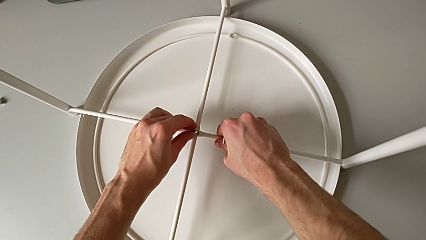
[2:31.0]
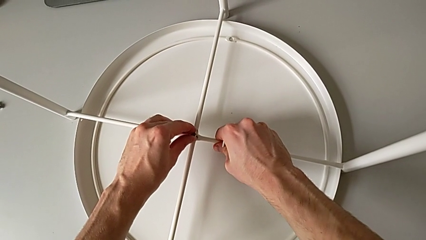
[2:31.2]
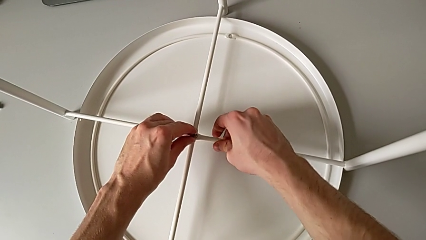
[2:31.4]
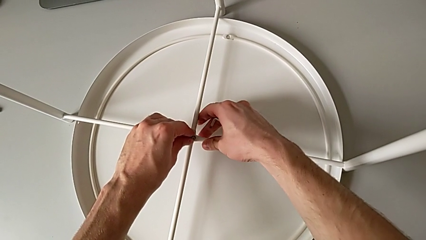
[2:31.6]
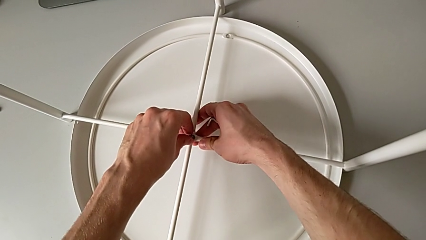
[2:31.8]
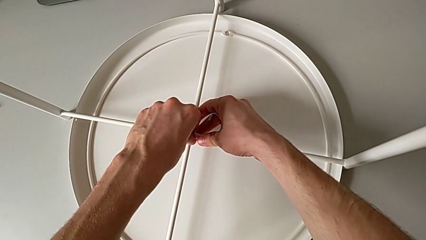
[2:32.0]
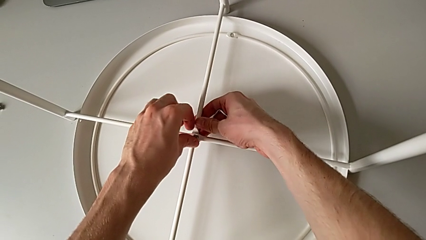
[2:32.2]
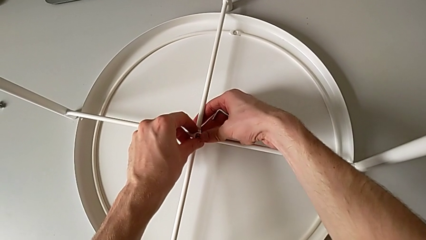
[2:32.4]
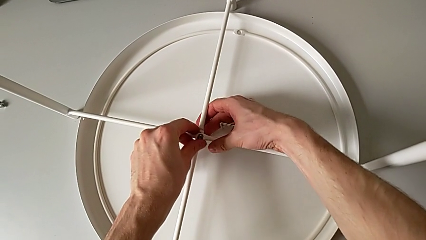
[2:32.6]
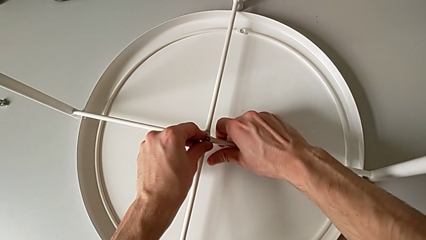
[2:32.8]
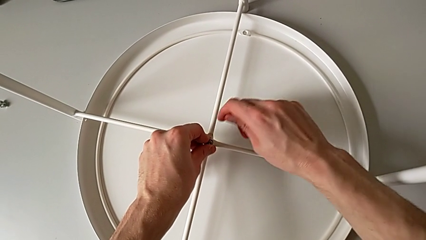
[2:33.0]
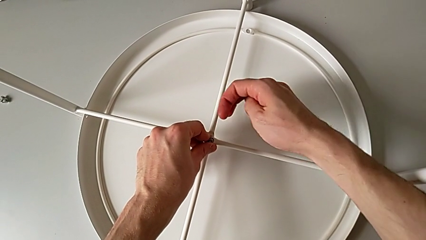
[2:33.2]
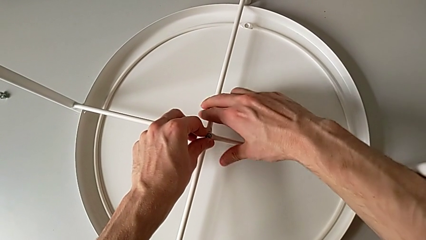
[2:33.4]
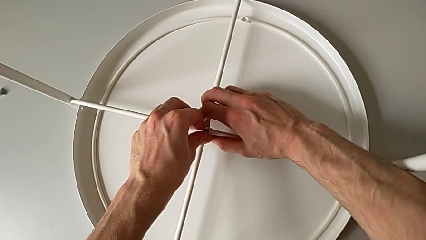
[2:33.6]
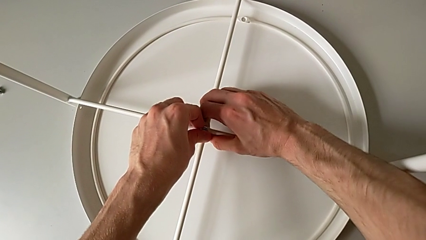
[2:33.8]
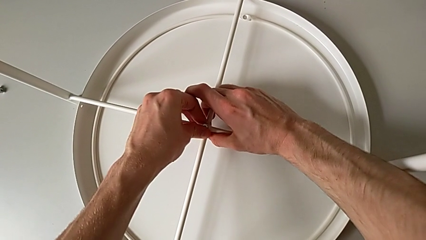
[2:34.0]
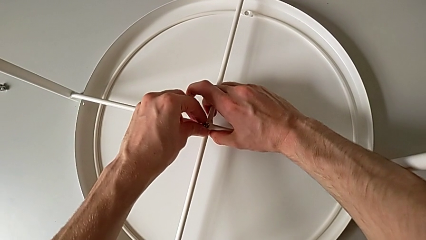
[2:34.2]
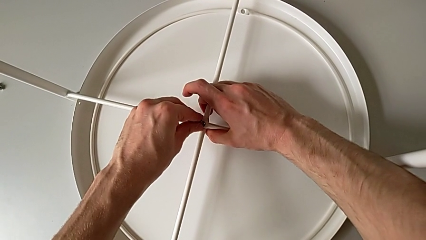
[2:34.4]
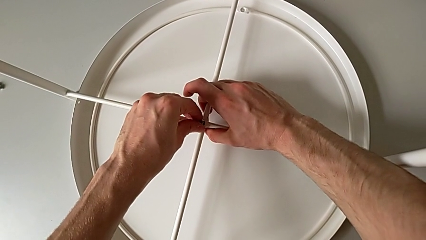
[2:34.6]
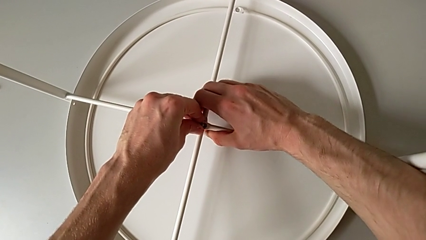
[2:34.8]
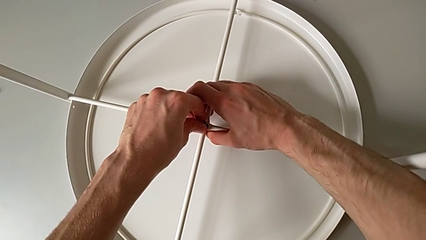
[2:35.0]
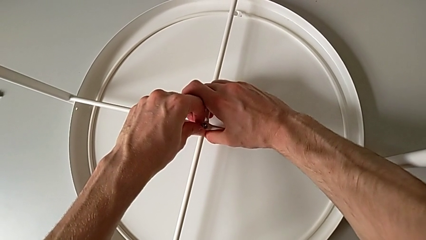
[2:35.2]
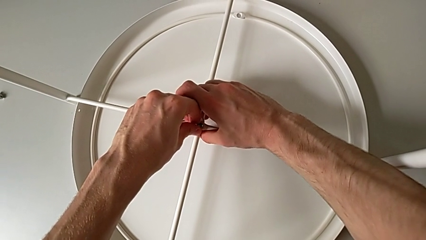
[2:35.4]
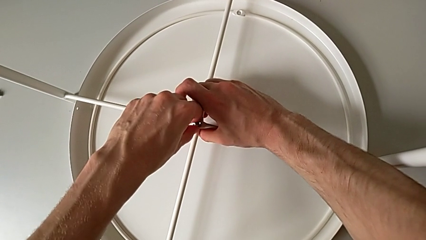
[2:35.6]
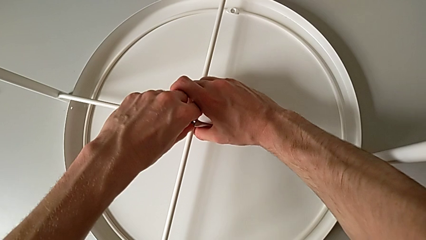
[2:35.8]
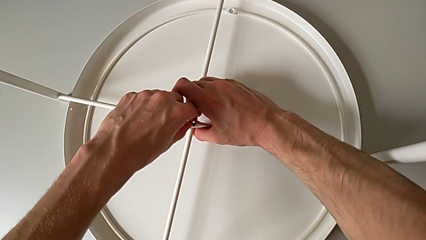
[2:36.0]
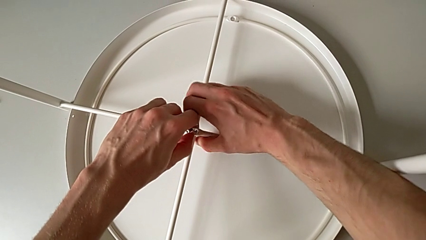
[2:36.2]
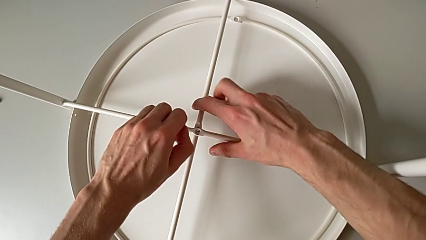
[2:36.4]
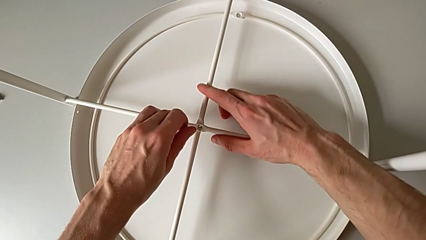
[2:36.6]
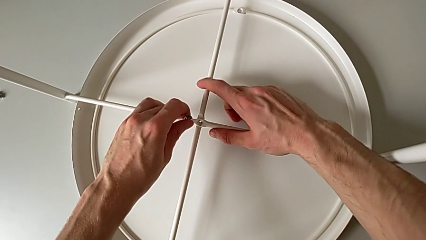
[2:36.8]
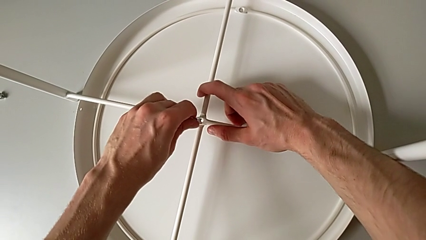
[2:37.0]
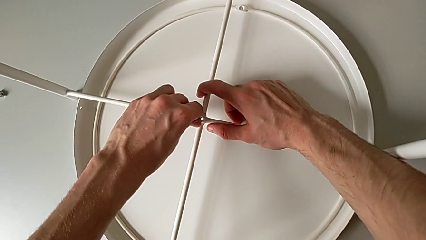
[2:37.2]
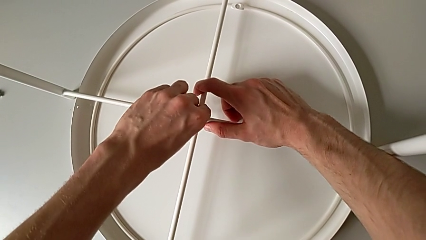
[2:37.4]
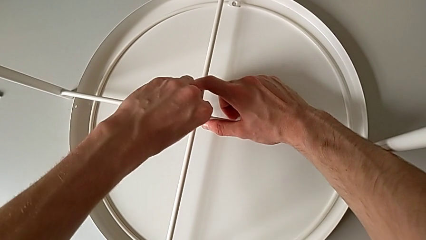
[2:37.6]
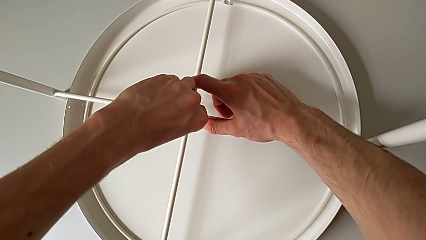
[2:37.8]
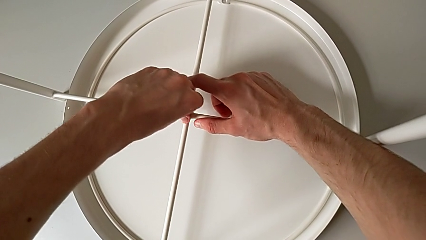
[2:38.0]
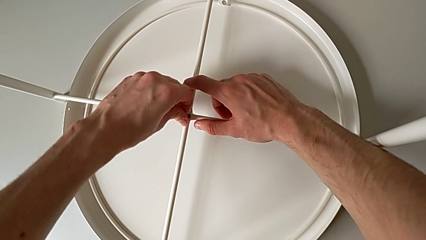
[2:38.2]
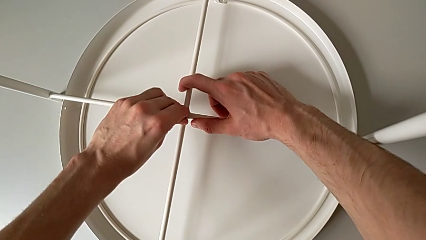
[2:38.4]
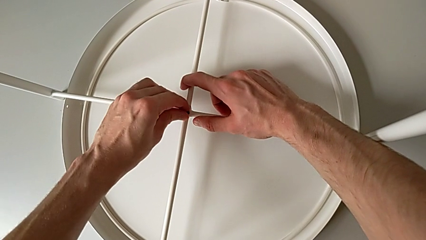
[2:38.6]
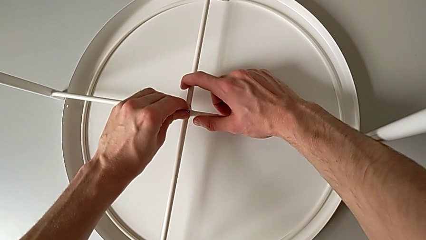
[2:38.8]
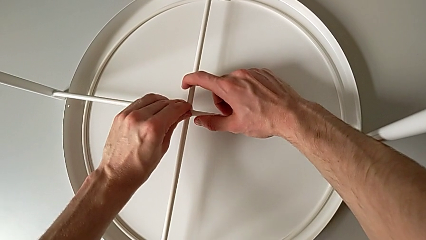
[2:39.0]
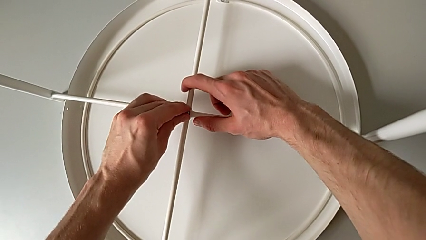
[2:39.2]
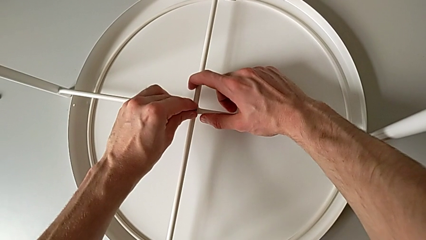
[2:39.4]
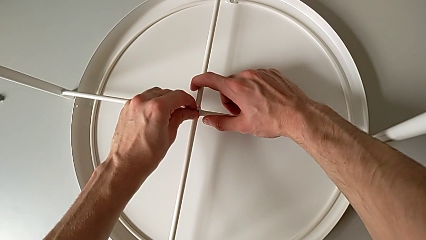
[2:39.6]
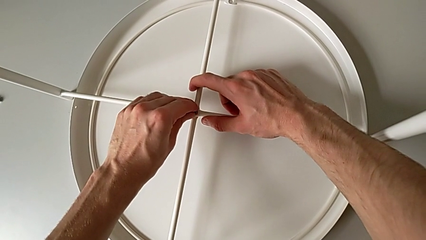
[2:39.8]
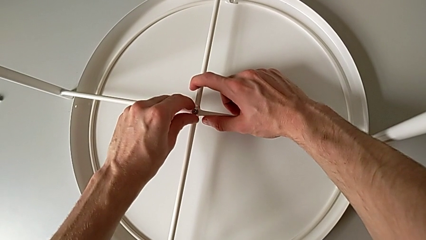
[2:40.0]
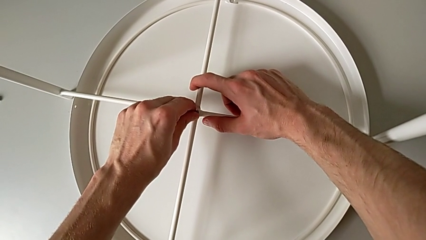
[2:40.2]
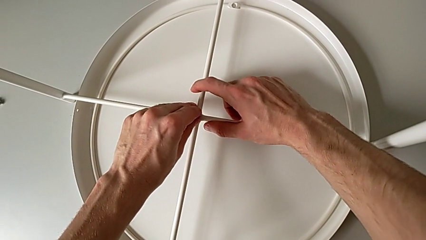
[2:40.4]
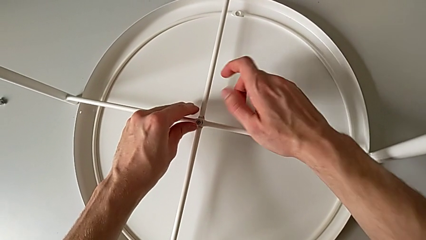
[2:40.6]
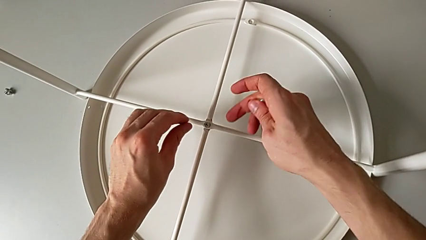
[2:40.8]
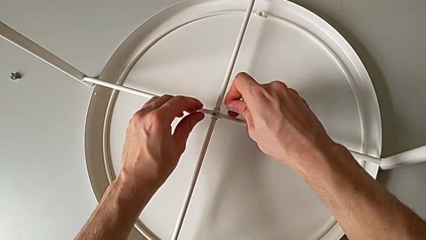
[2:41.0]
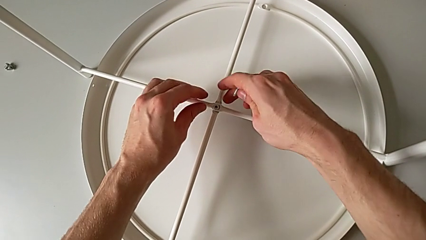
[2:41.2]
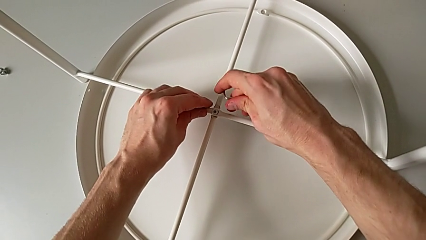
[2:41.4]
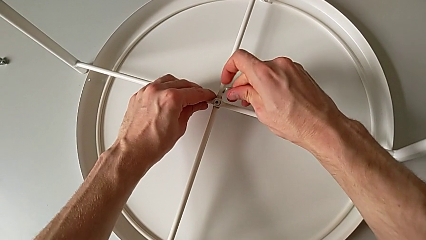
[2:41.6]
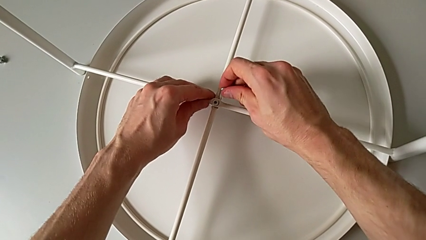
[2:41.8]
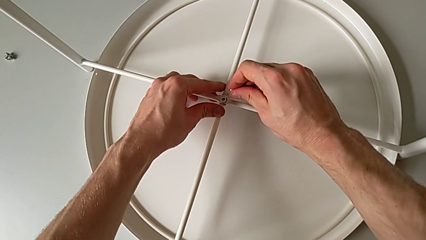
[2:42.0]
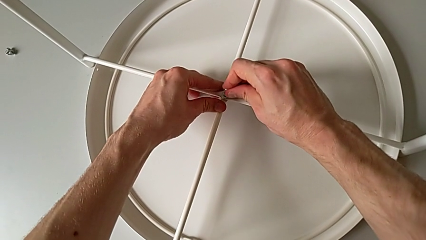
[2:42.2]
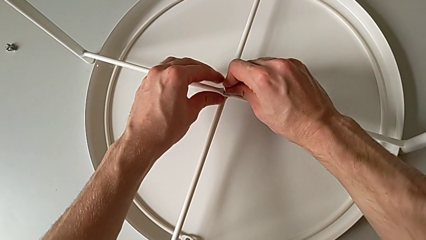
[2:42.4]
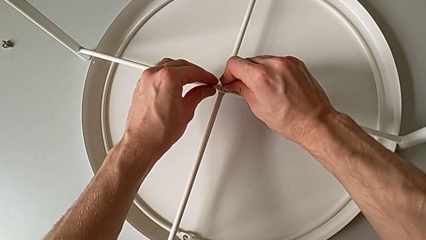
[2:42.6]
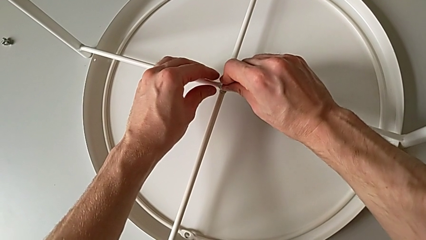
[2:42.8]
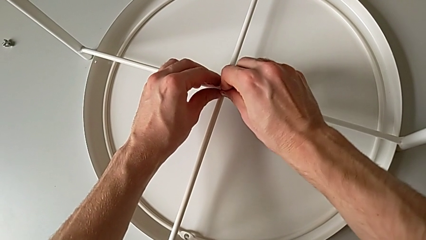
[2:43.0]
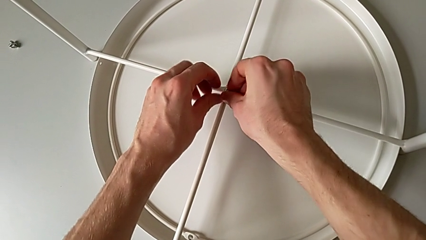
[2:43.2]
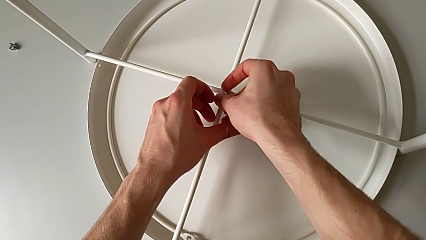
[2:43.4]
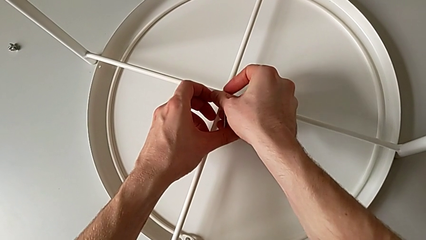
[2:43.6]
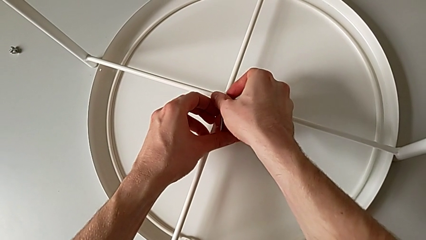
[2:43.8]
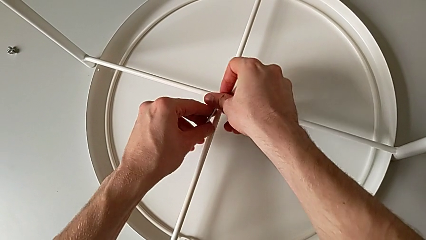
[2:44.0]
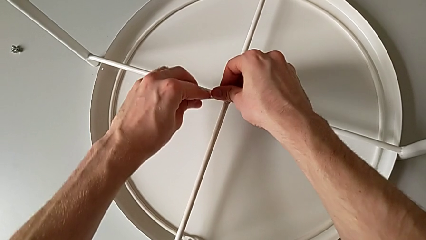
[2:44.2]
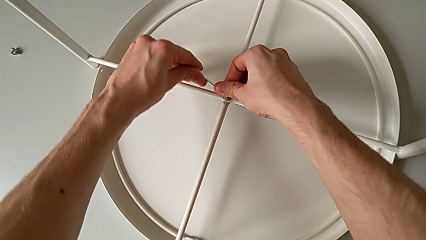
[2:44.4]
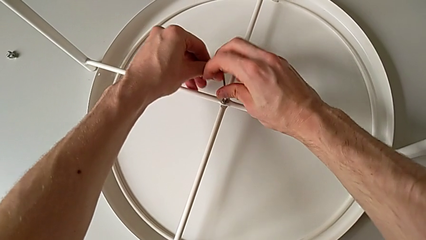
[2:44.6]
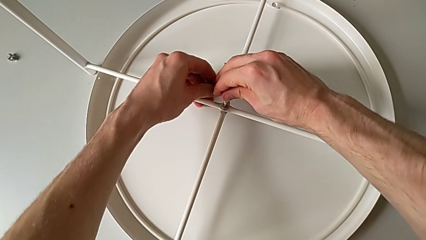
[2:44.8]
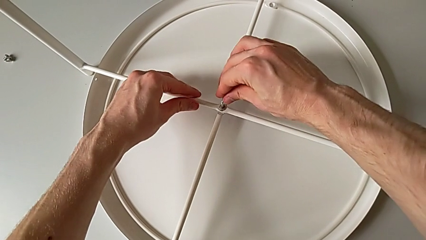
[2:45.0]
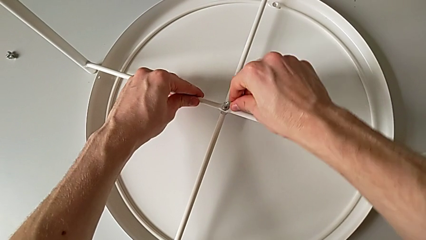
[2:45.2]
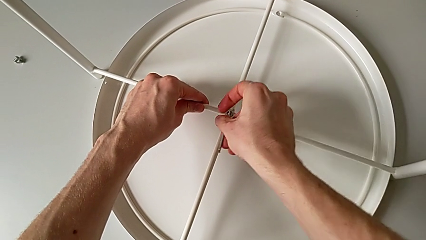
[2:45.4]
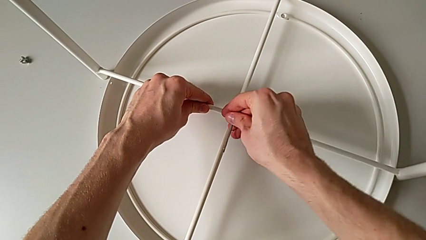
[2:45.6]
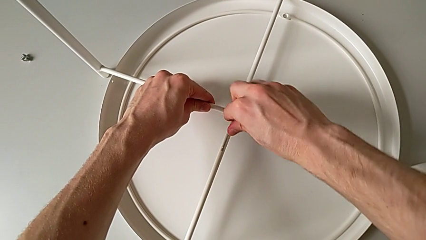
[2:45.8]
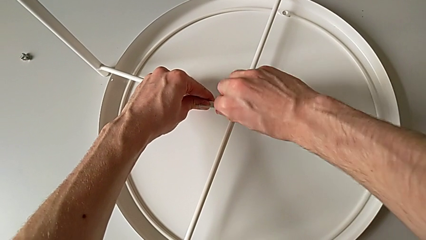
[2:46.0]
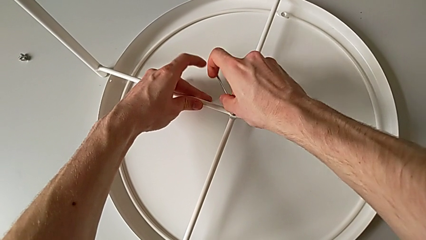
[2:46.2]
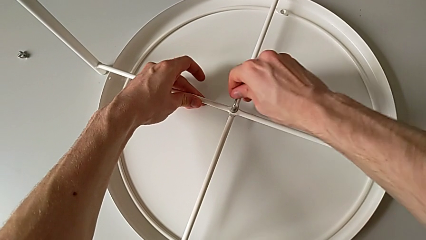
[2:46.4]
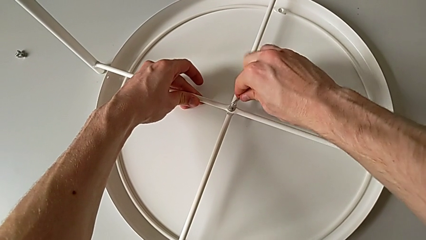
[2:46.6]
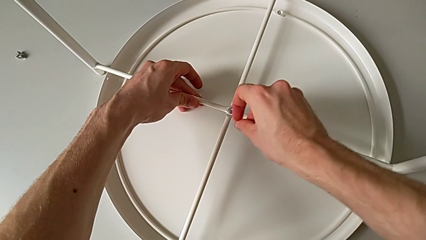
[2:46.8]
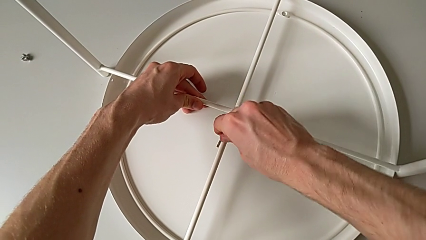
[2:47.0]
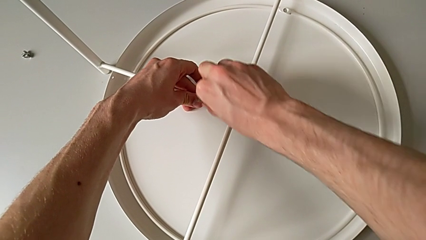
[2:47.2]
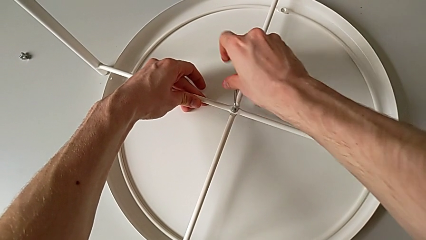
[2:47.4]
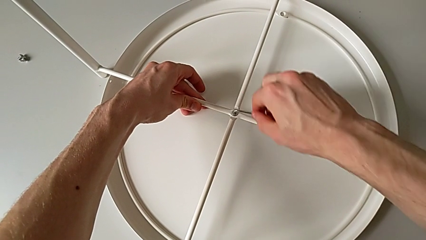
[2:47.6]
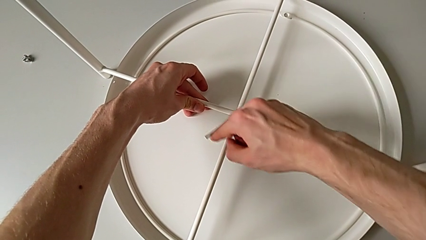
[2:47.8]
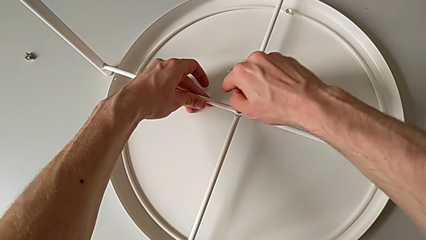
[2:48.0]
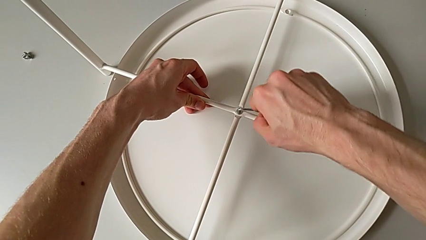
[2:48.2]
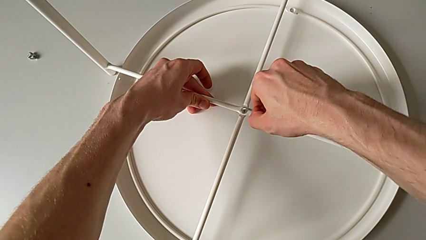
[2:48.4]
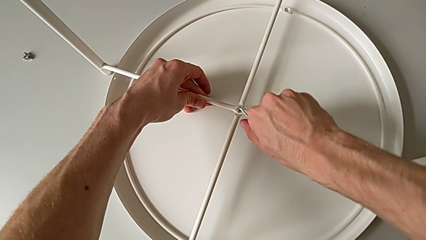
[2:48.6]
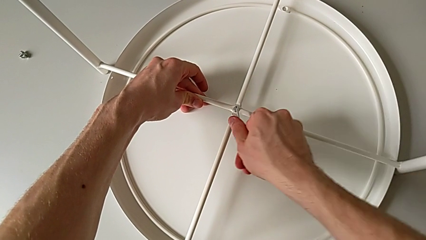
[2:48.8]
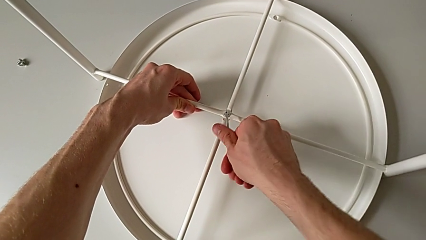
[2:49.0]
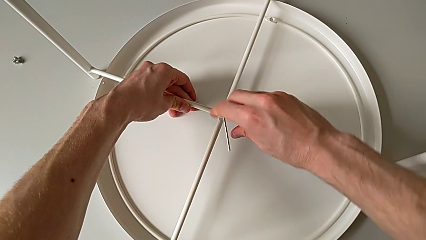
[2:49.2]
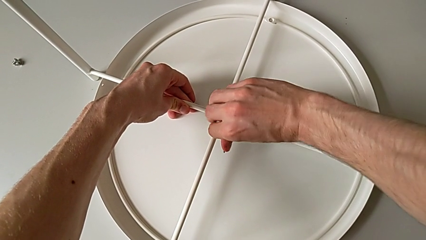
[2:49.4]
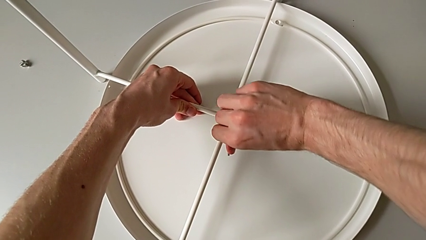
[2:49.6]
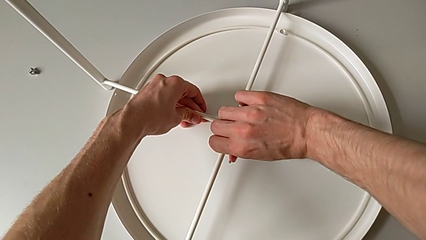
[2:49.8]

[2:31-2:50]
The camera wearer is screwing the legs of the table. They insert the hex socket head, align the leg, withdraw the hex socket head, insert it, align the leg, rotate the Allen wrench, insert it and begin to screw the hex socket head.
